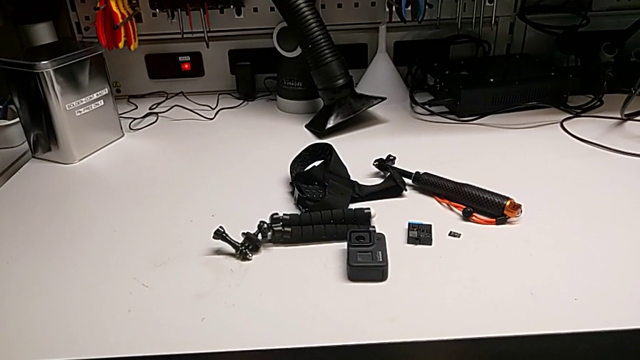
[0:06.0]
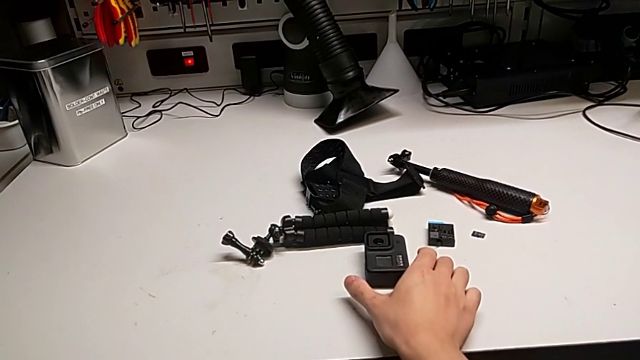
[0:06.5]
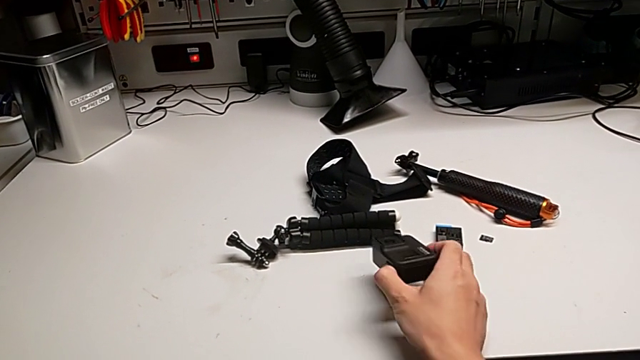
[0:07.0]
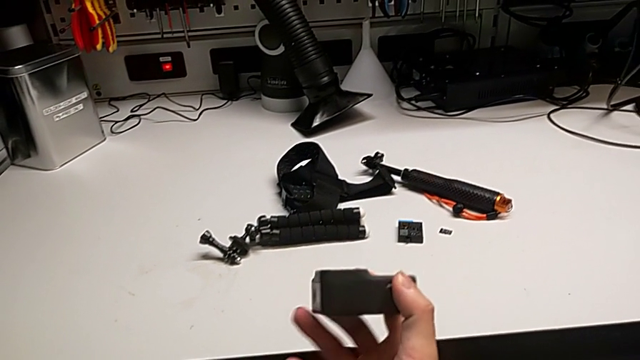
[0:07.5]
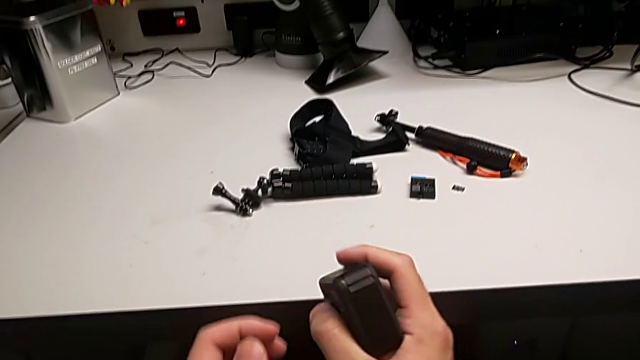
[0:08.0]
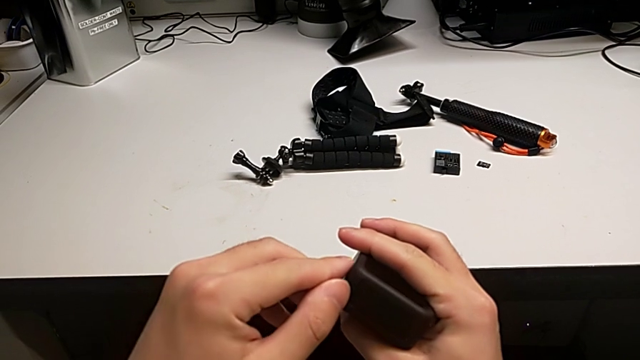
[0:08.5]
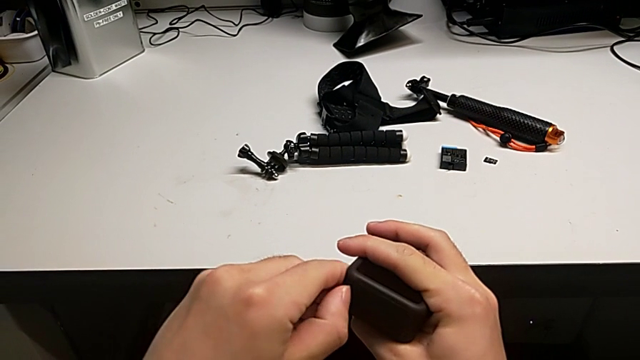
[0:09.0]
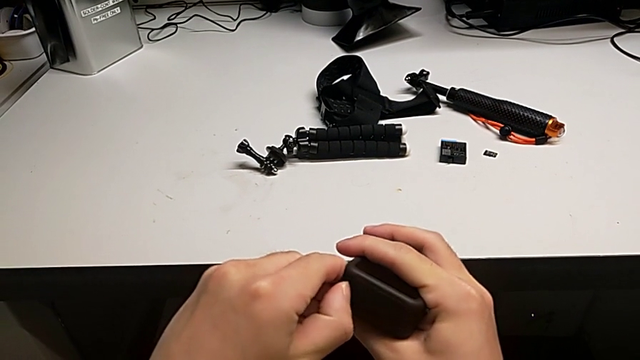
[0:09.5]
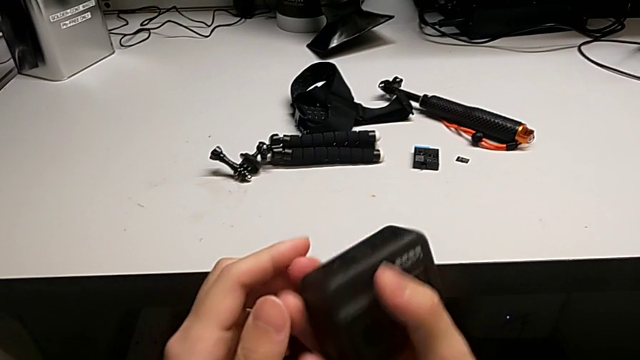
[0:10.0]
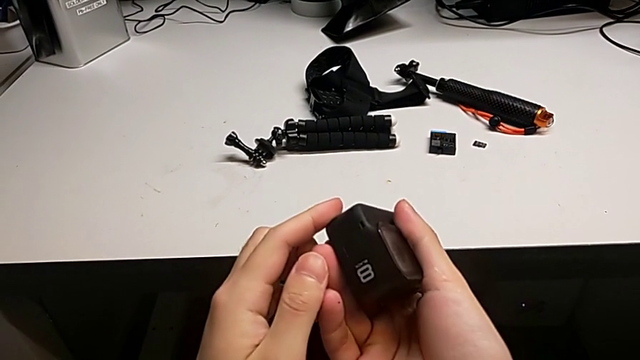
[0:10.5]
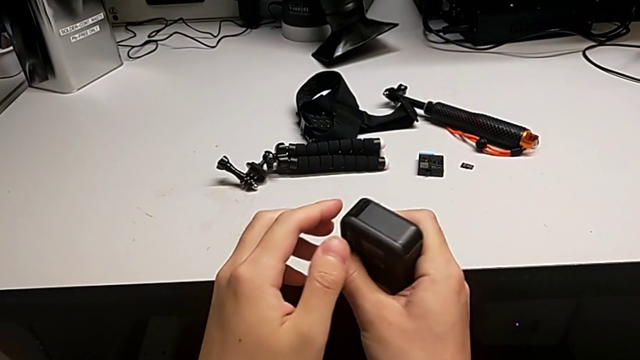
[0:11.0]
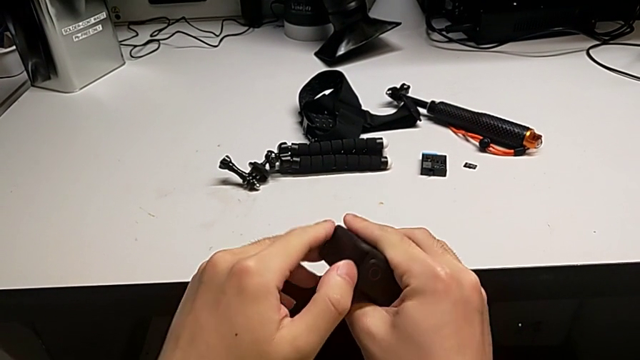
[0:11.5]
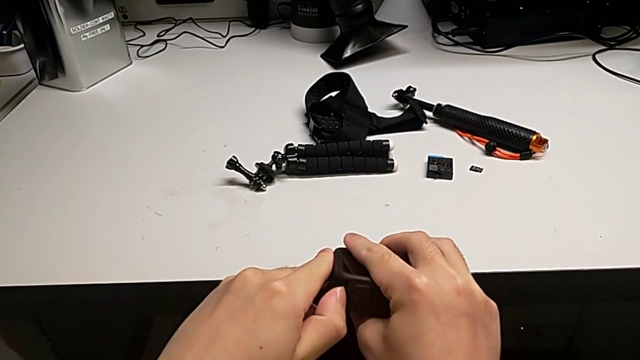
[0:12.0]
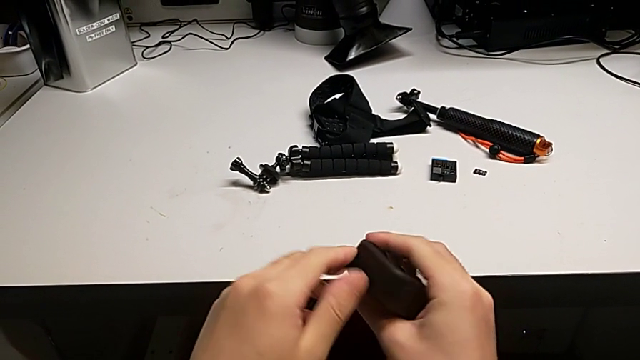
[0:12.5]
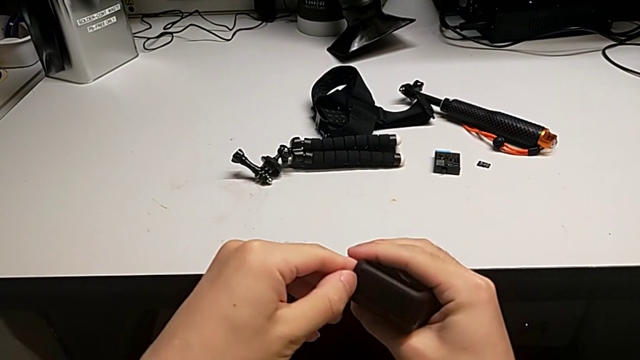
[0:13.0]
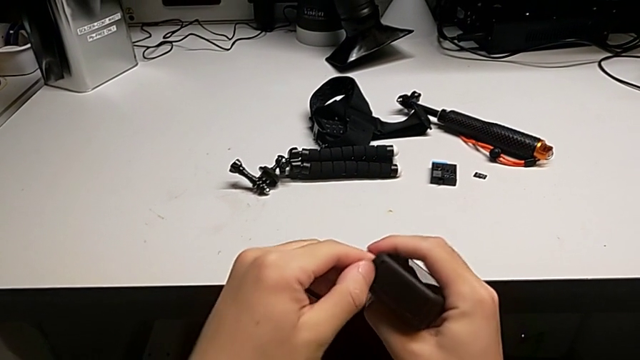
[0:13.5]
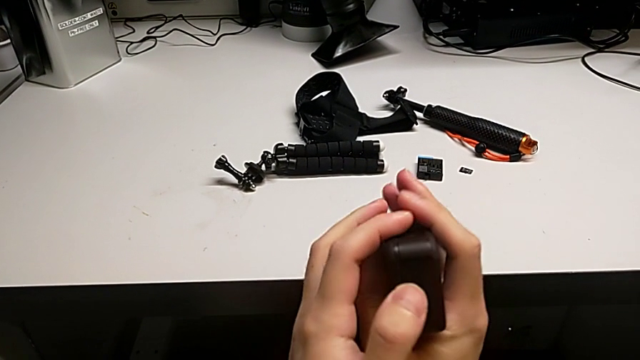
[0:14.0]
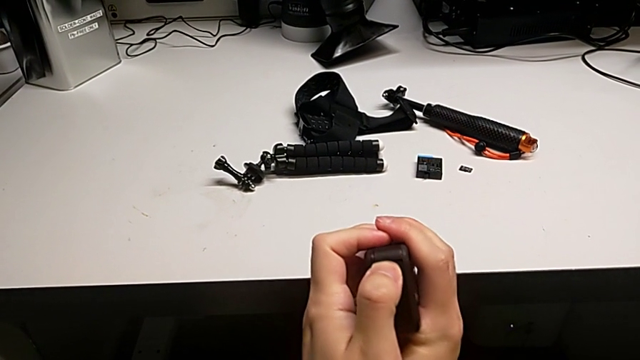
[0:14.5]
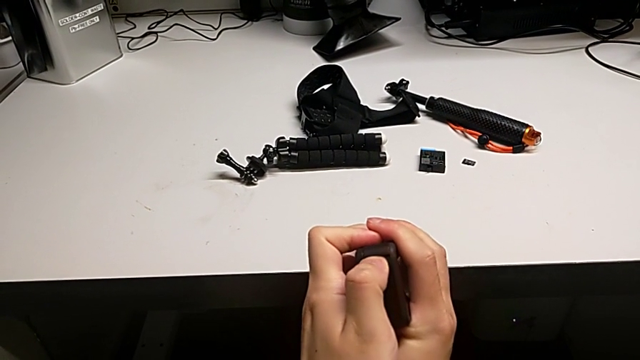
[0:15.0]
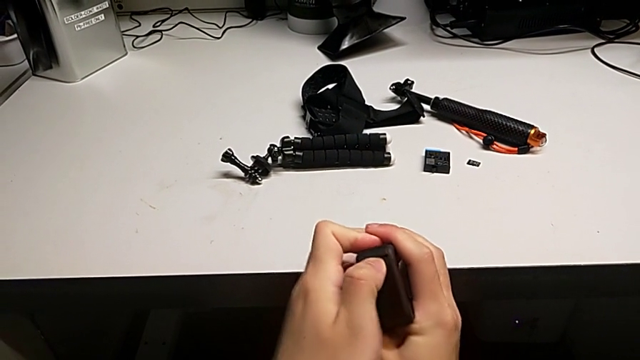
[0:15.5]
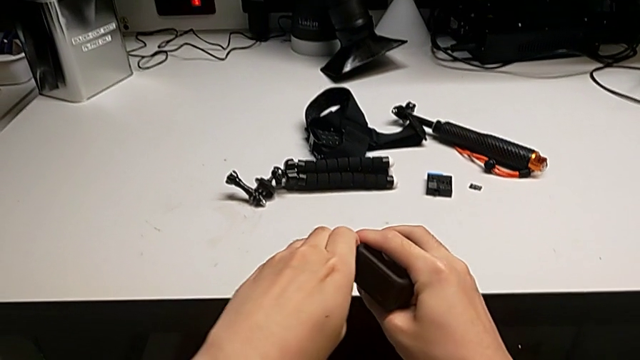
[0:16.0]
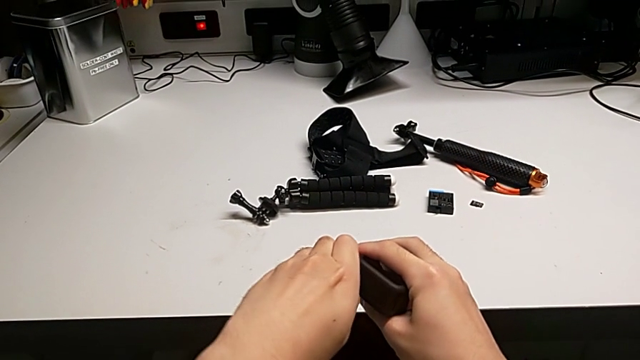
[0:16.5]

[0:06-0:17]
The camera wearer is changing the battery for the GoPro. They inspect the GoPro and wrongly open the battery door, holding the wrong side.

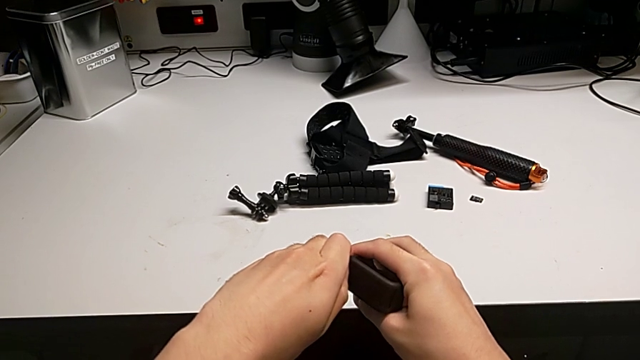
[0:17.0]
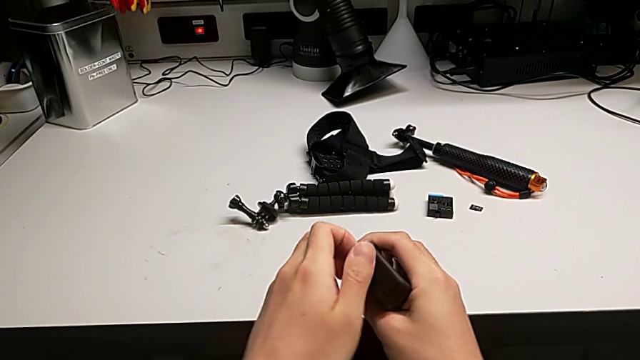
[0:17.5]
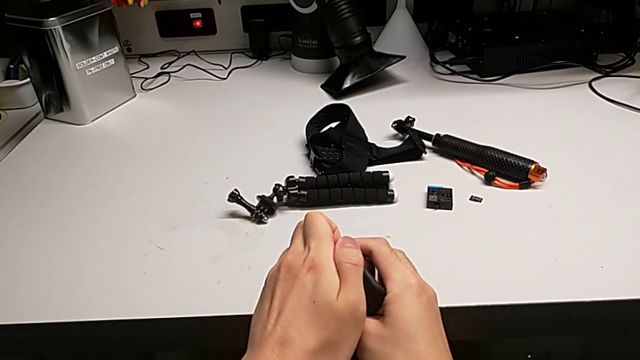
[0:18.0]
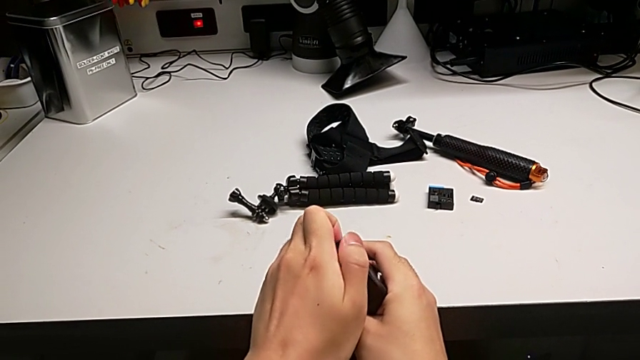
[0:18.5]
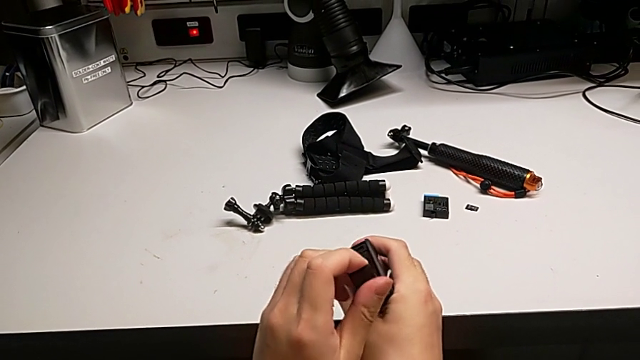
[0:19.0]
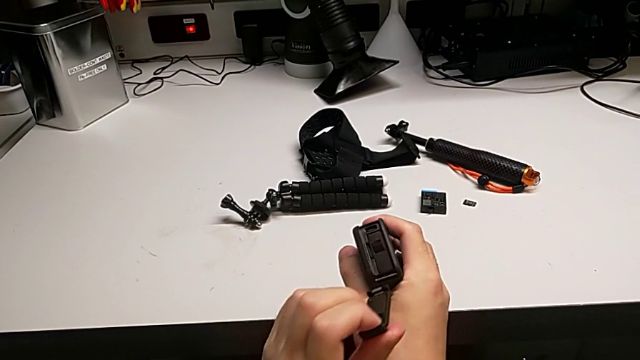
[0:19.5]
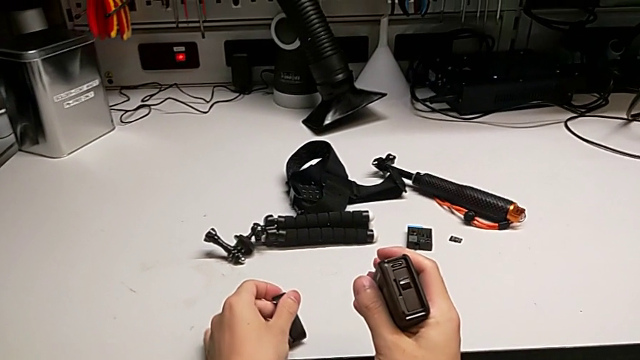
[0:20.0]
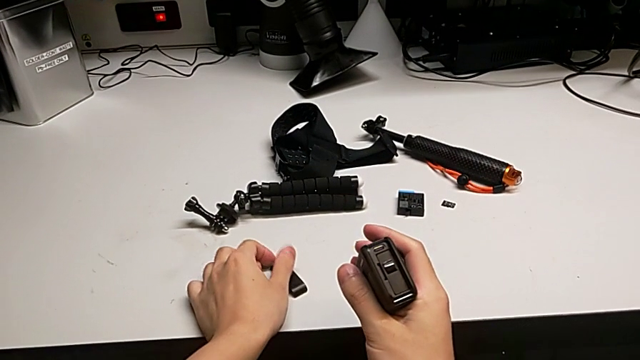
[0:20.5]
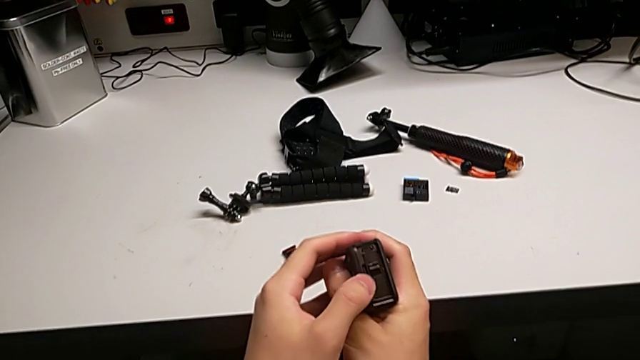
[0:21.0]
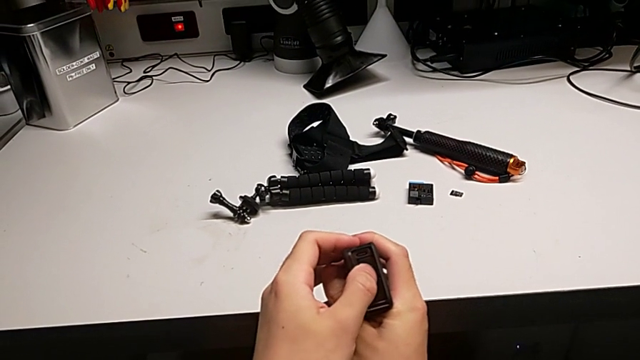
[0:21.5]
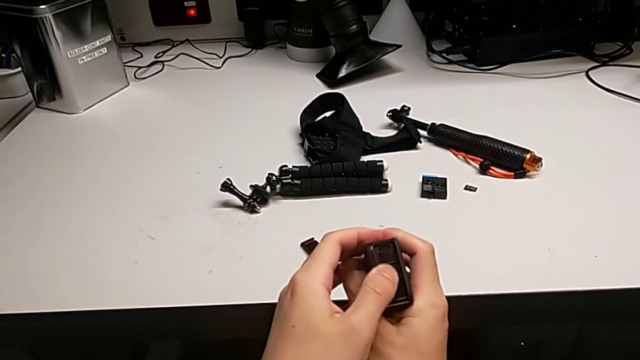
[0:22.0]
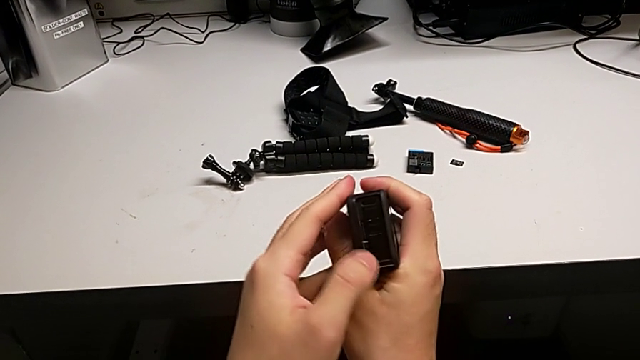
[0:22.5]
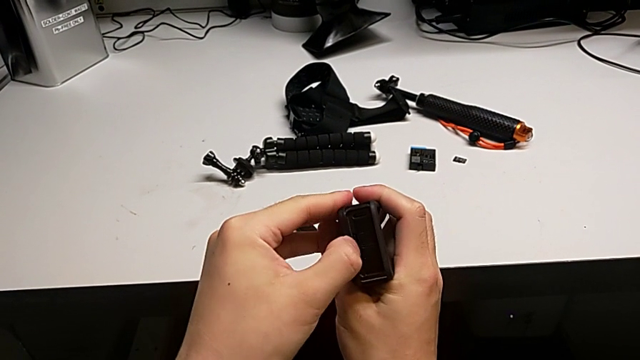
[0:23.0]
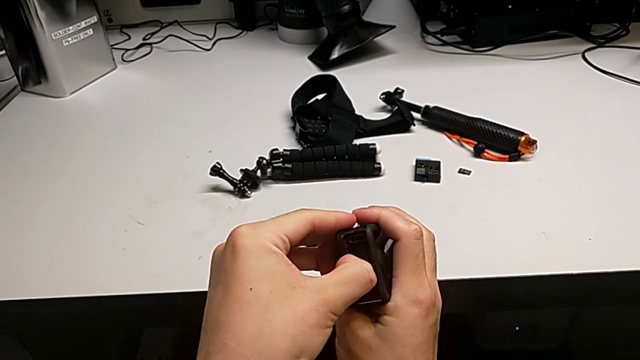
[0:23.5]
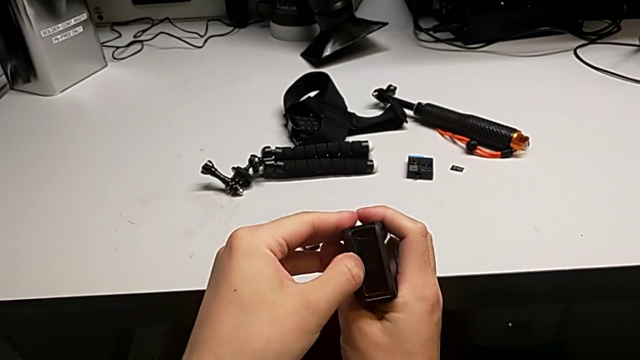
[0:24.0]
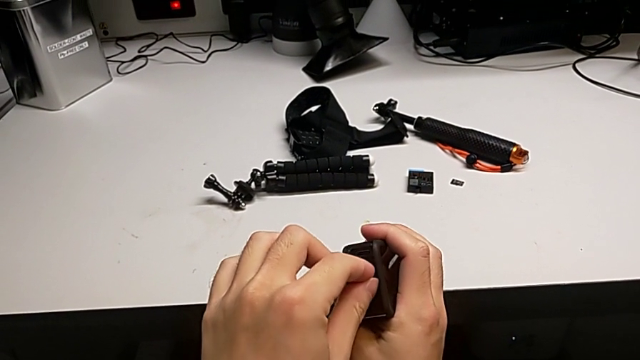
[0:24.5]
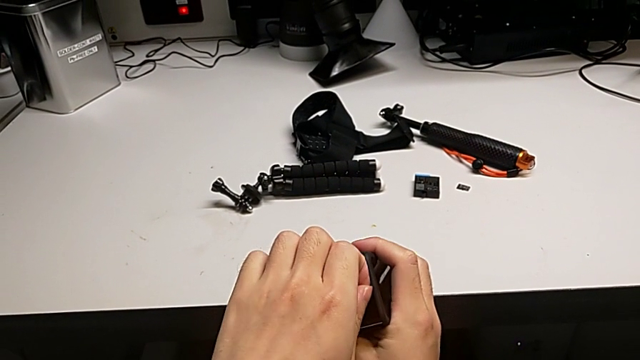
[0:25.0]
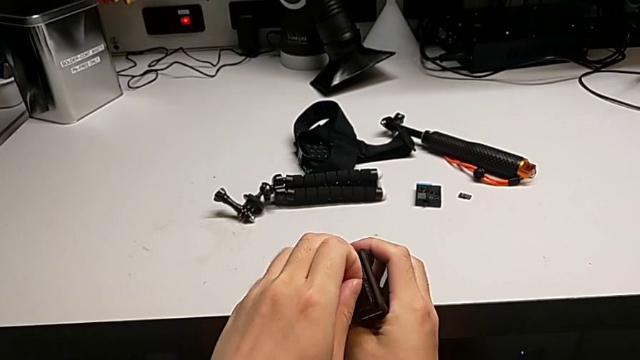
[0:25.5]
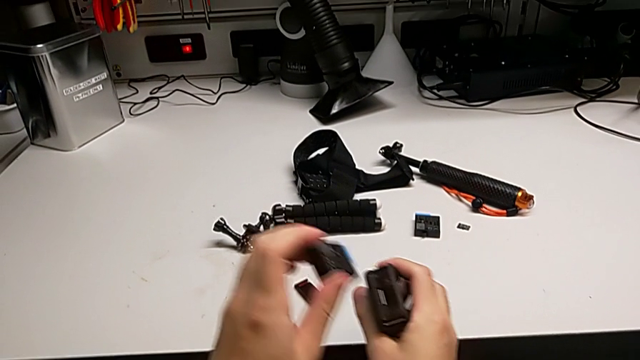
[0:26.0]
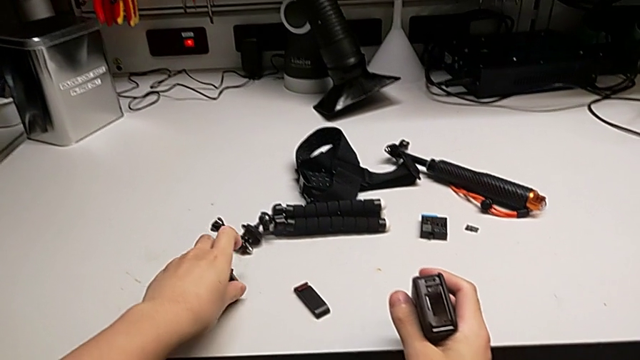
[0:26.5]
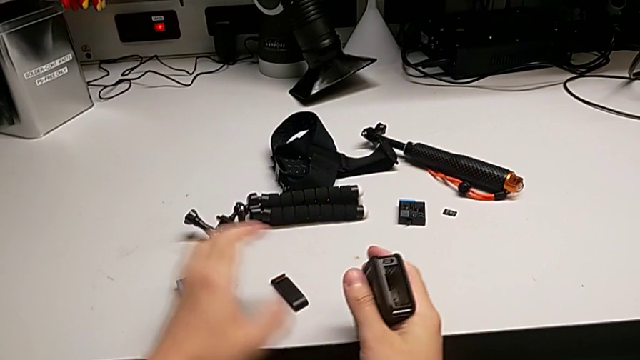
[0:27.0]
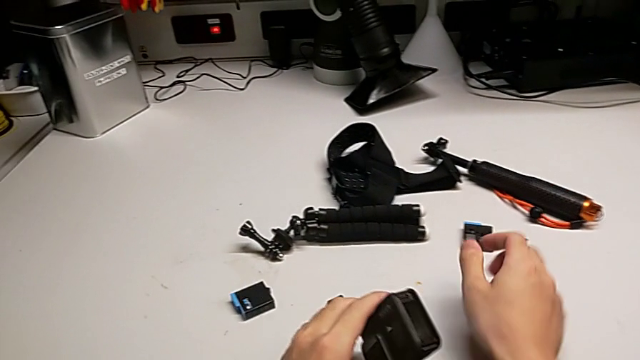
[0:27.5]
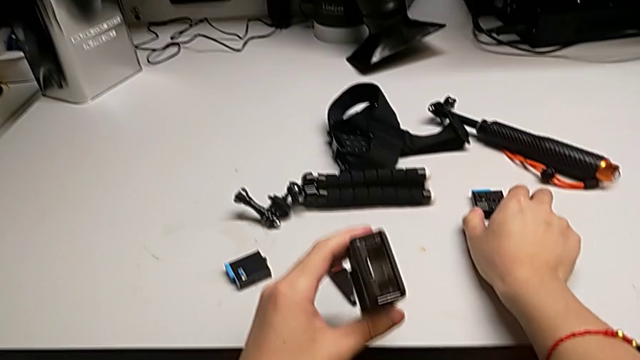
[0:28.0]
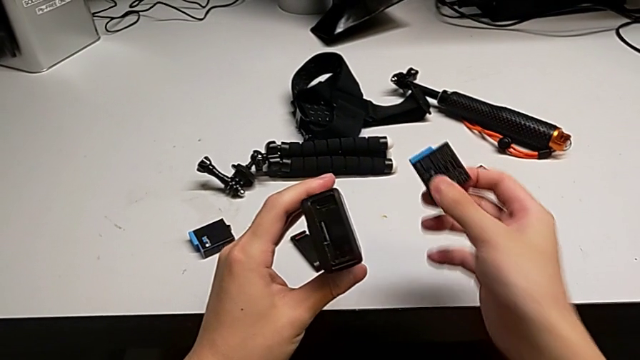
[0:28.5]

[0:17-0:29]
The camera wearer is changing the battery for the GoPro. They open the battery door, withdraw the old battery and begin to insert the new battery.
